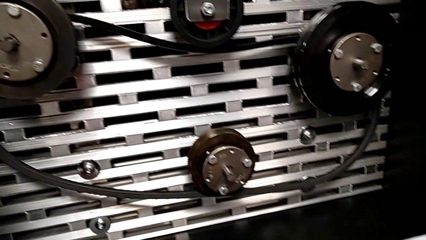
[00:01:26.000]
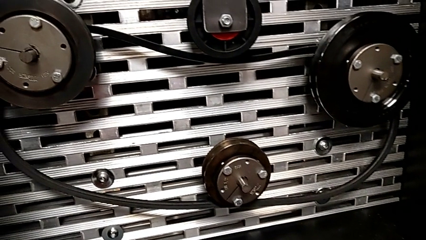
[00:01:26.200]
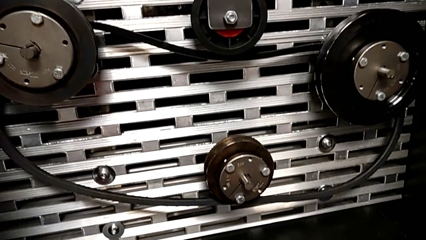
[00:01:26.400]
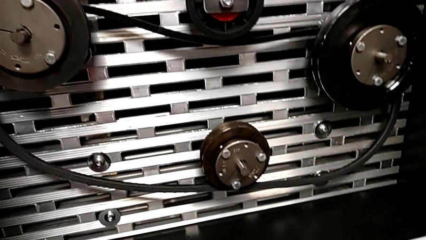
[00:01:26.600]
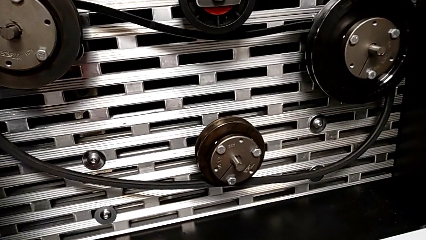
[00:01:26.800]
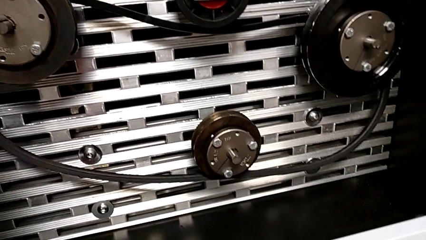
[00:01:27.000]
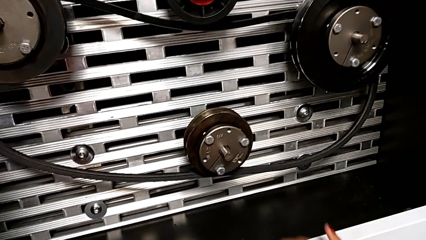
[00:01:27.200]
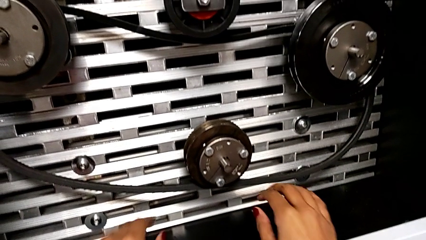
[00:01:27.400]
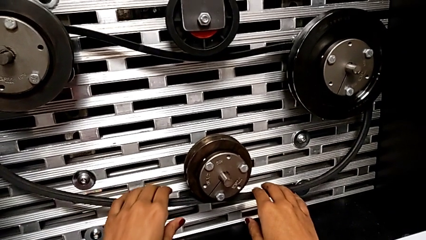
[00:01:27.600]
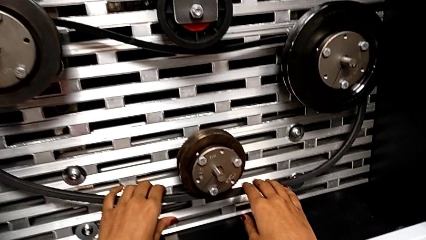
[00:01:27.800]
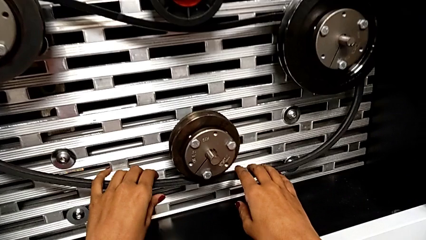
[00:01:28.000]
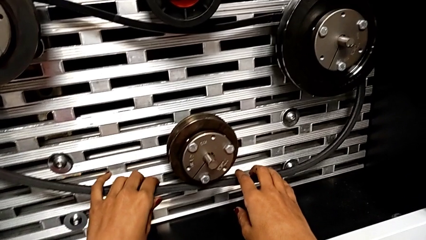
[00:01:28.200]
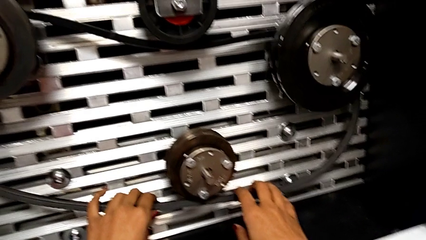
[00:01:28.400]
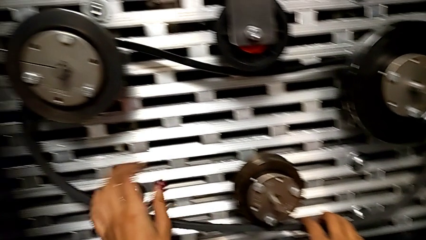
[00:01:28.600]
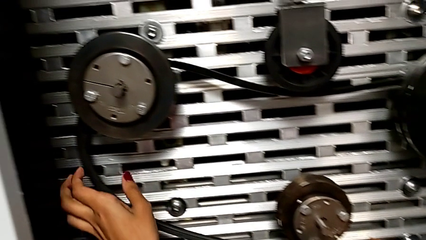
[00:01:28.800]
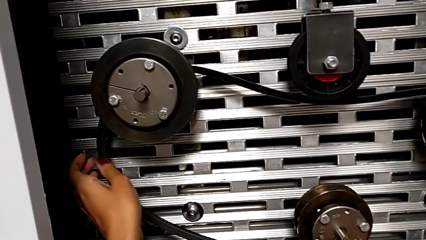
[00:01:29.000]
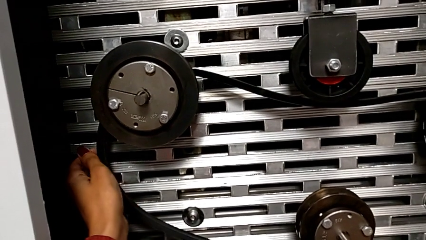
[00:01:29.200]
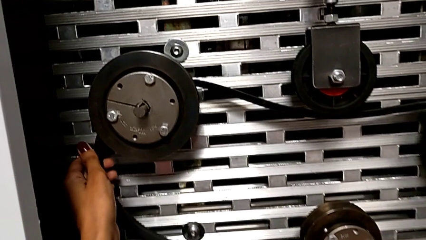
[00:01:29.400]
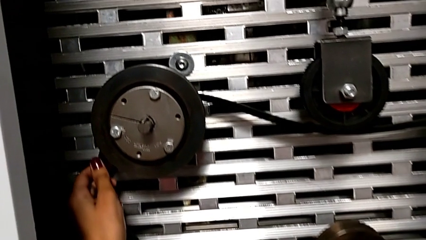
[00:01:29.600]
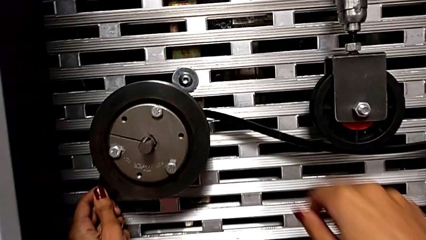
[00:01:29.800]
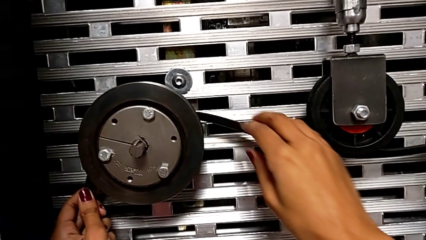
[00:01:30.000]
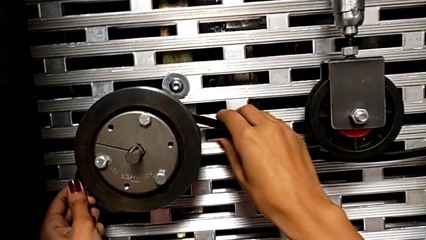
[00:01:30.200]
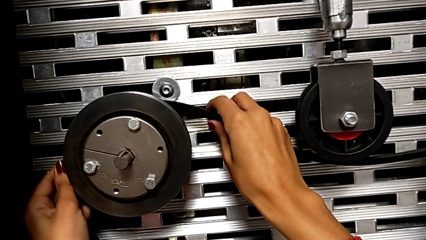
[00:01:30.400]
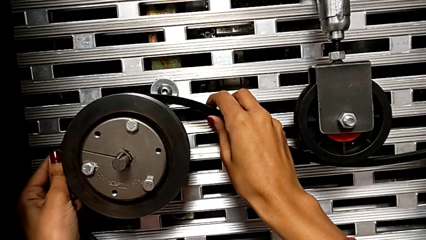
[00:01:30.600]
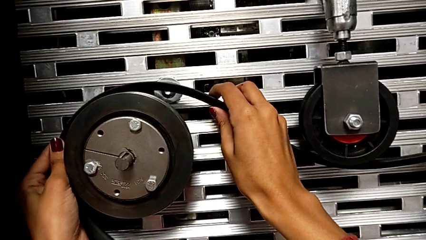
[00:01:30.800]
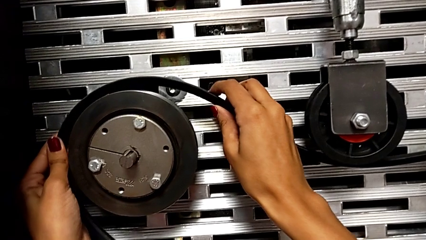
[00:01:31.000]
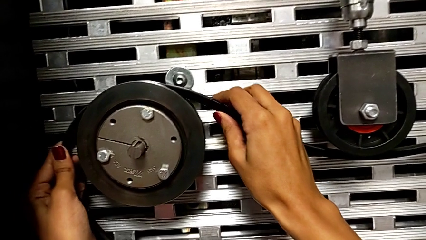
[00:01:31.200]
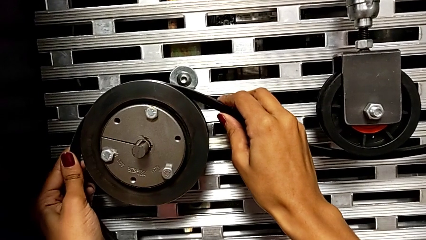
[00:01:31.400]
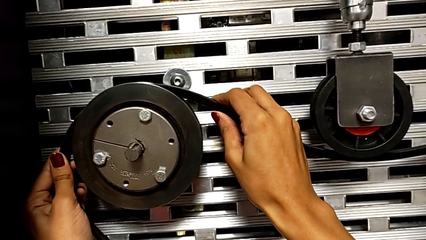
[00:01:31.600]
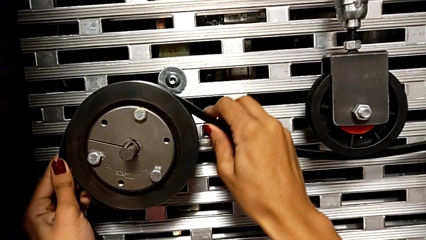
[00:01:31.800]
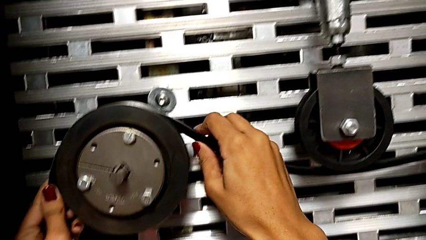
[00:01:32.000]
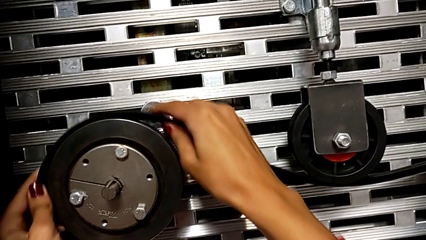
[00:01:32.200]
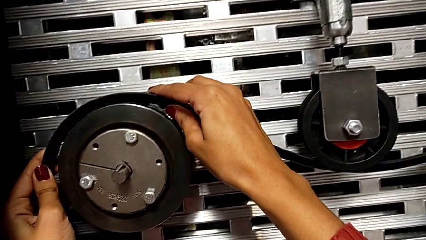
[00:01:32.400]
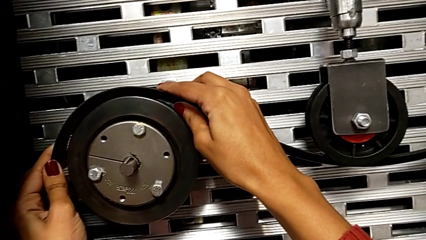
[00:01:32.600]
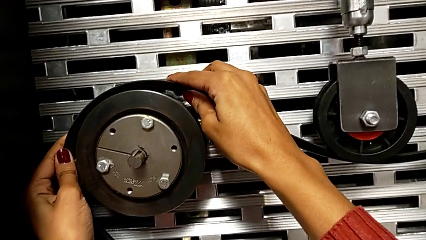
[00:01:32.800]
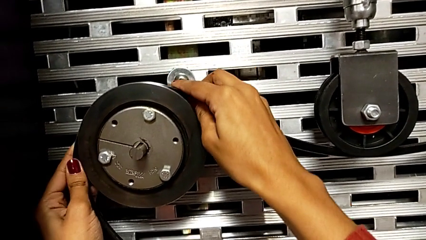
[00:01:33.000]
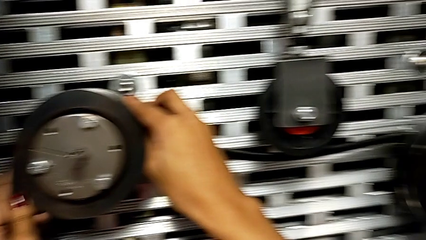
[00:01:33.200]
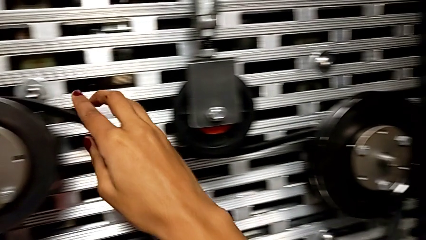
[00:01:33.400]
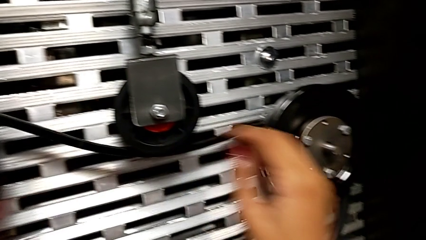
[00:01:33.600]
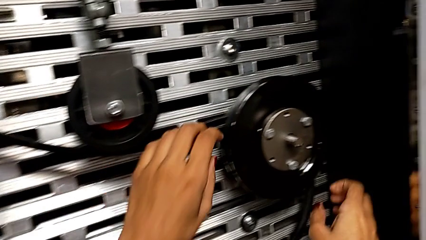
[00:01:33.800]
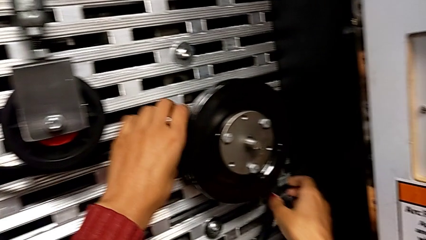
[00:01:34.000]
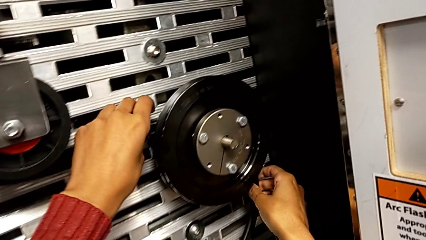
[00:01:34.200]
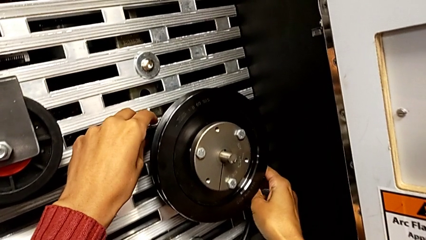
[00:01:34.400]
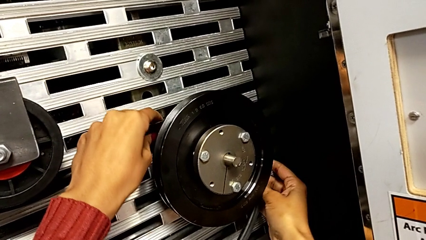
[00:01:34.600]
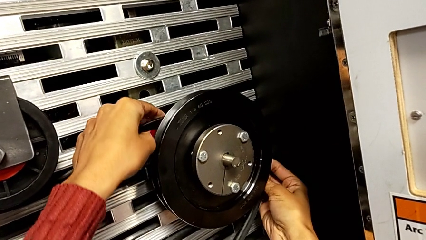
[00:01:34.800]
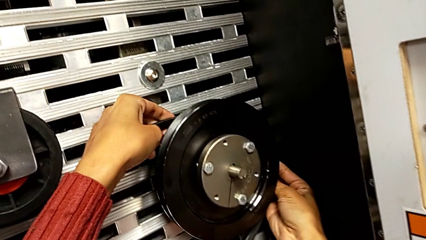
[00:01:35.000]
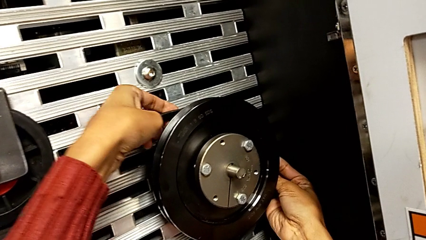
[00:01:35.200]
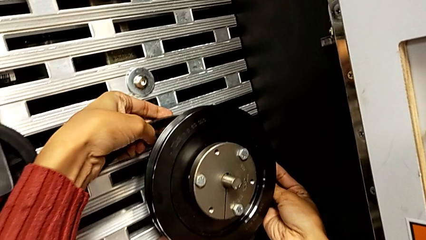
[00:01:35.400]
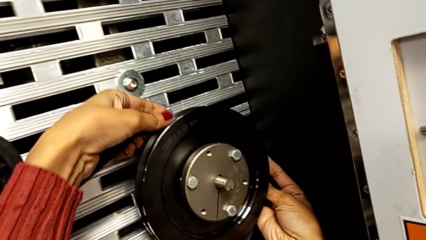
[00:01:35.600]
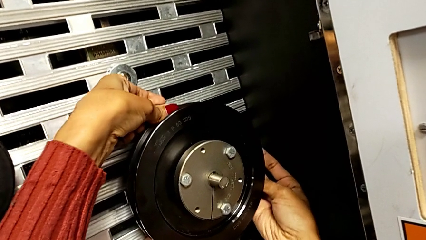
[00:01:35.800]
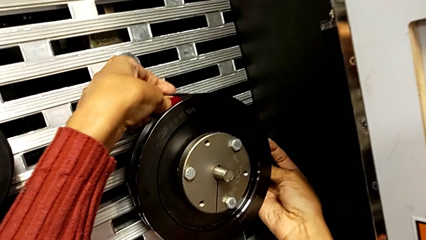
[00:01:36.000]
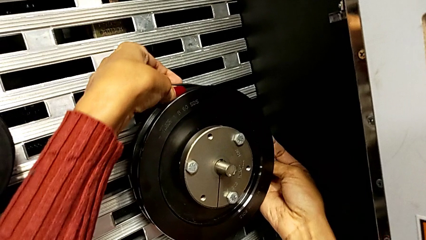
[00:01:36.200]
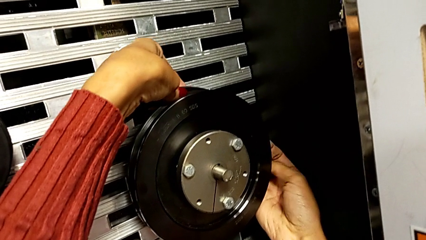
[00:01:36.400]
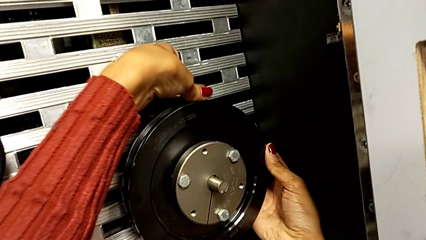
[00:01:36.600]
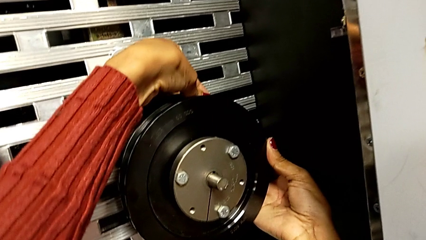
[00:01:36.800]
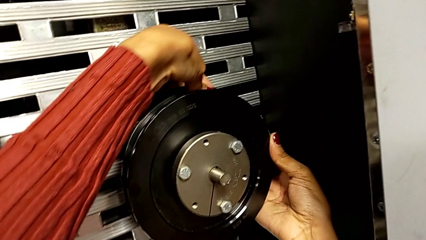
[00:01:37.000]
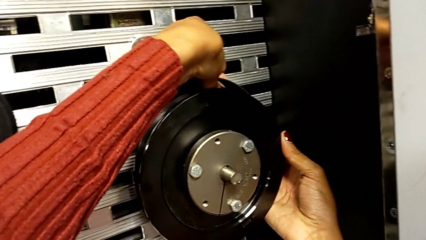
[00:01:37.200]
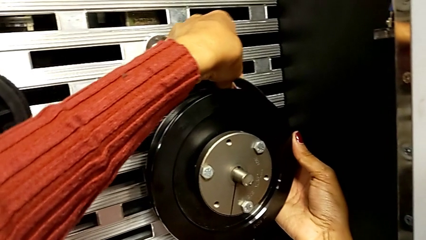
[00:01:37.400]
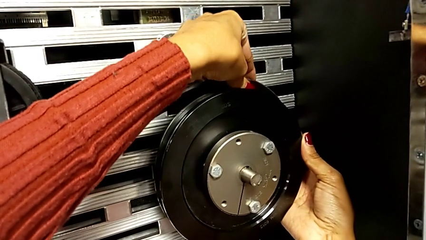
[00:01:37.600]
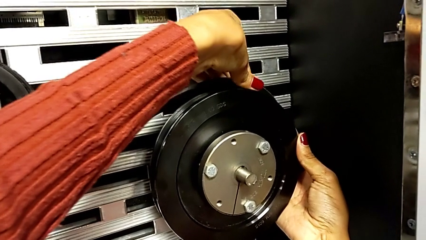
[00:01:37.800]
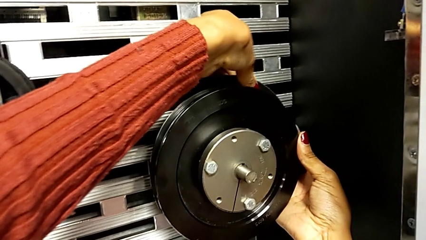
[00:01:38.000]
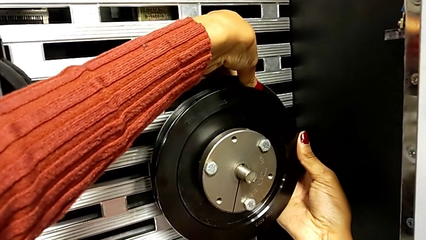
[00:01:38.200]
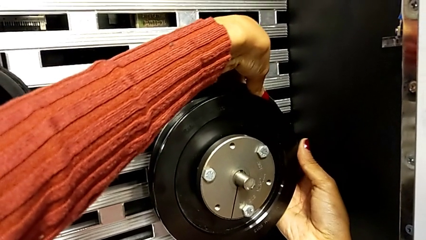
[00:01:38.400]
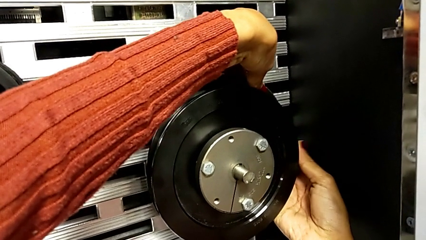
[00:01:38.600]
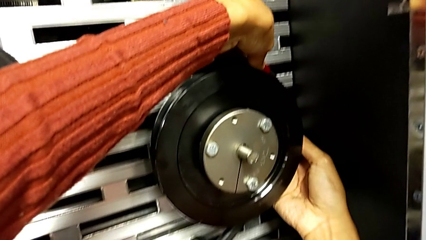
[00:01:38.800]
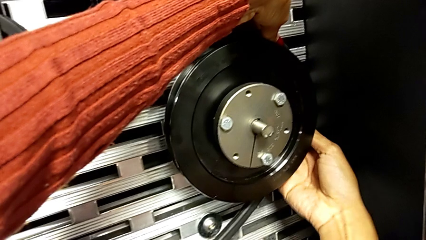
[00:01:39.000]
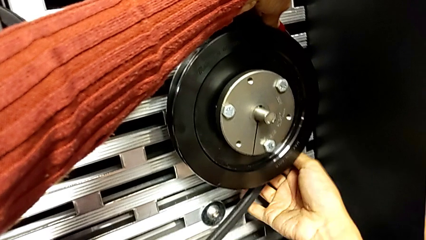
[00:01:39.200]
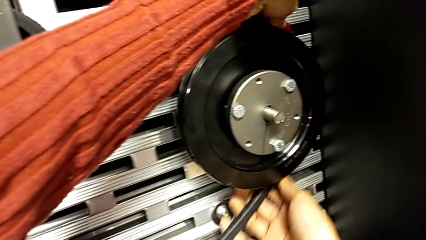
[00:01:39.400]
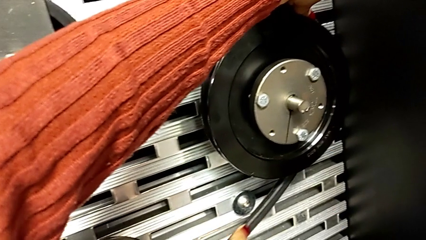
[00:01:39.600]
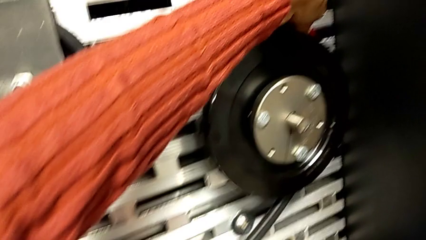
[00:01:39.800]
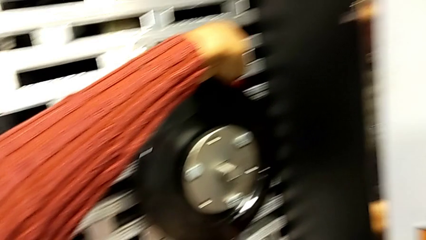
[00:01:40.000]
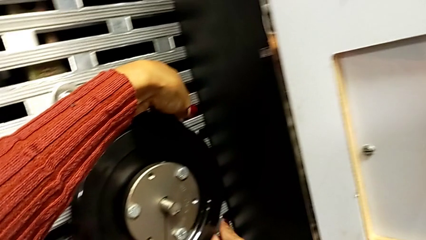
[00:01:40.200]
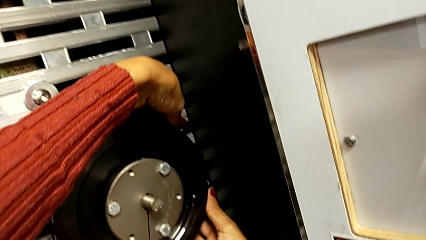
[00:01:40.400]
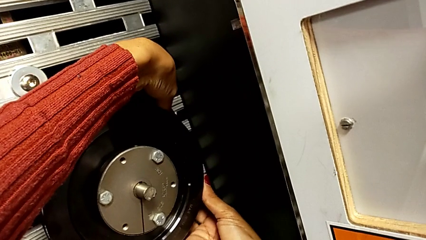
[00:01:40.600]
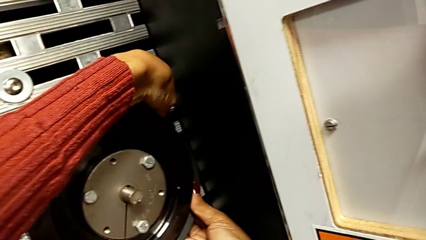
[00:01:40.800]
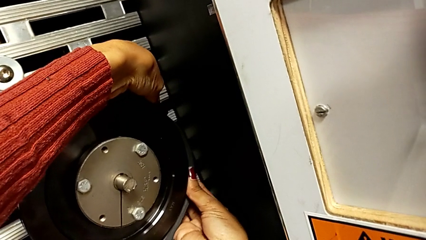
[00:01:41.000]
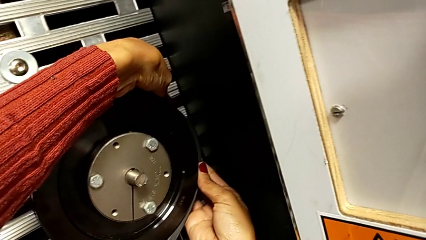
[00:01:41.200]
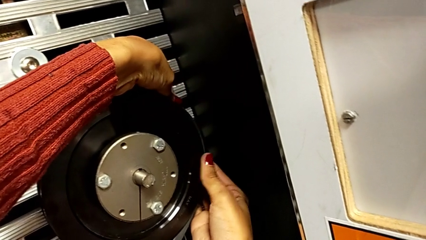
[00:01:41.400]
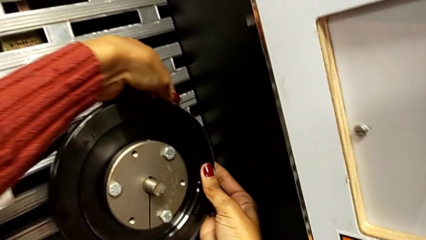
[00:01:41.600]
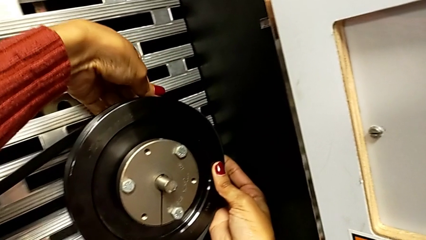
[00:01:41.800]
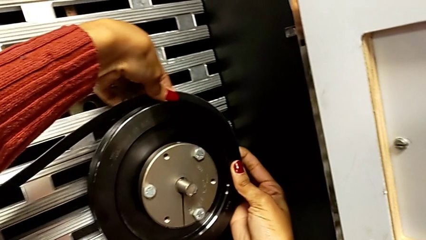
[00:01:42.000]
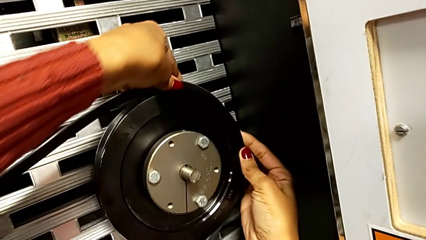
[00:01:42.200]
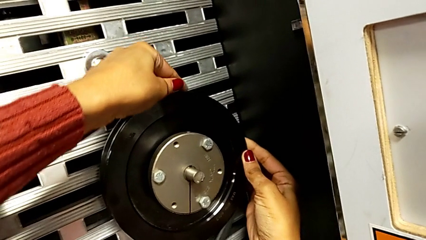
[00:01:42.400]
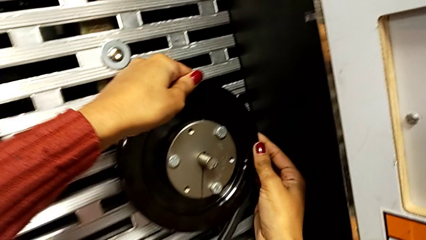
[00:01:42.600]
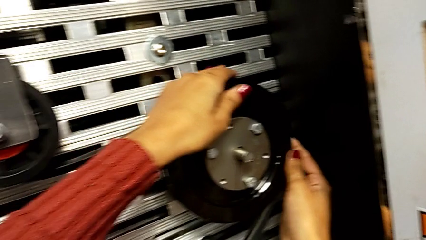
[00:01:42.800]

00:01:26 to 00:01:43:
The camera wearer is installing a new belt. They grab the belt, assemble the left belt and assemble the right belt.
